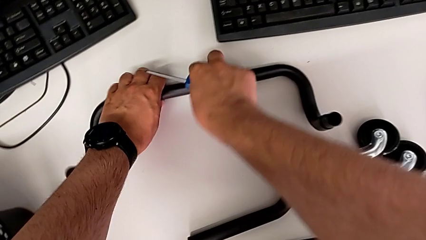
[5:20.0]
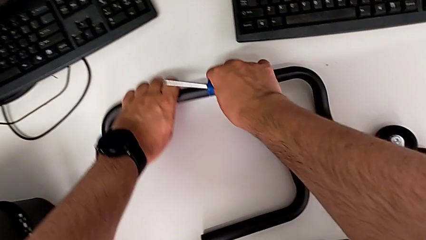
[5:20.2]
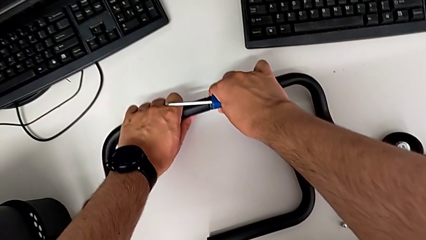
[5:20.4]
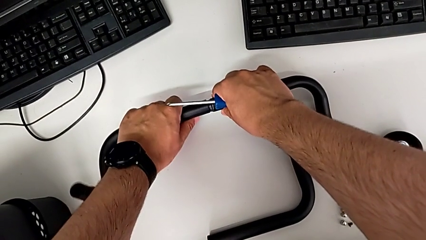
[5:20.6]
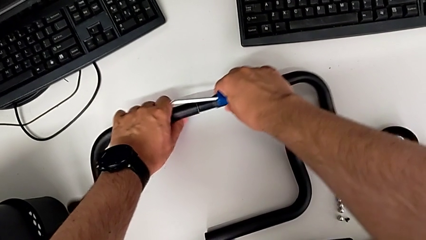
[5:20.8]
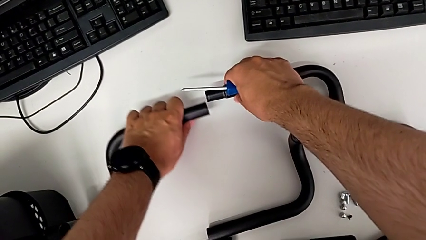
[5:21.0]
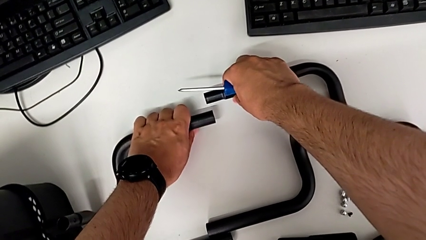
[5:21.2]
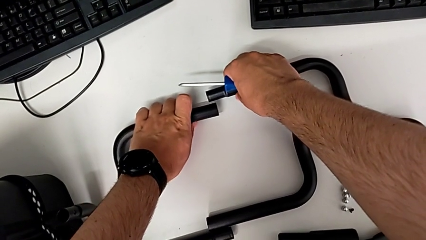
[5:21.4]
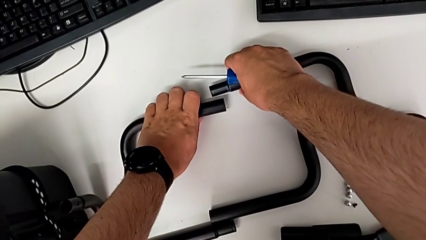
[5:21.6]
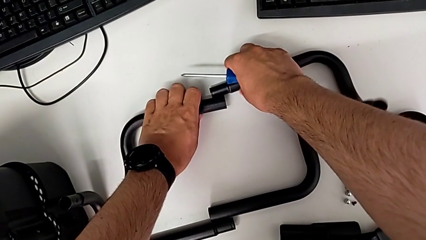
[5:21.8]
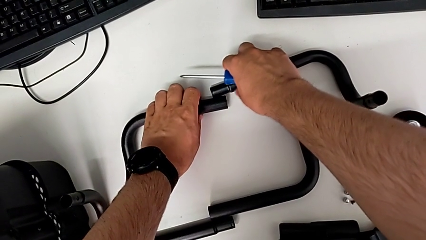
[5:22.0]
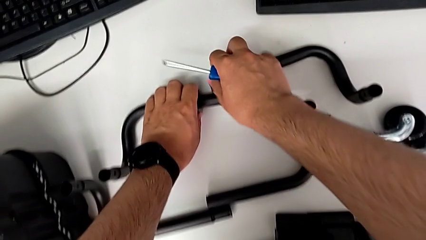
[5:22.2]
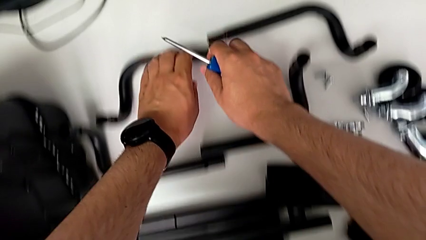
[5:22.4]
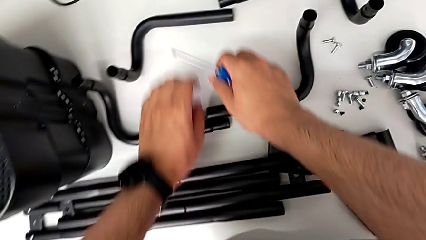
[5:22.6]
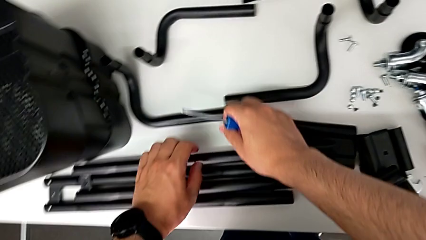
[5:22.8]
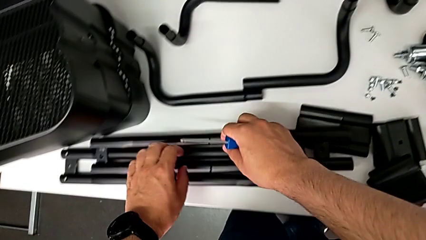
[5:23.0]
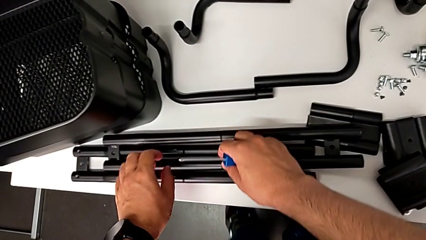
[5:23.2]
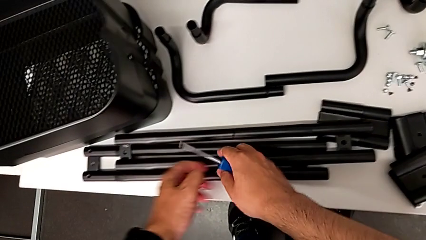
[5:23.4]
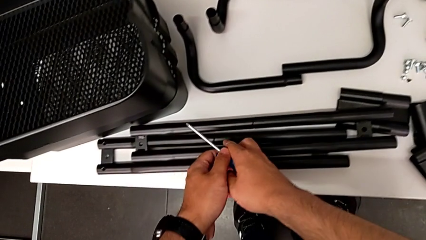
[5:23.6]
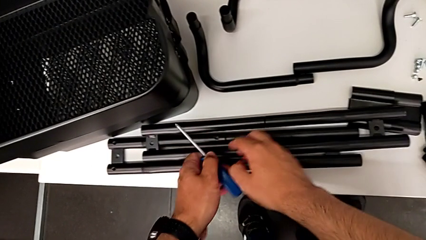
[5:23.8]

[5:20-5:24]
The camera wearer is disassembling the base frame of the cart. They disassemble the second half frame and place it.

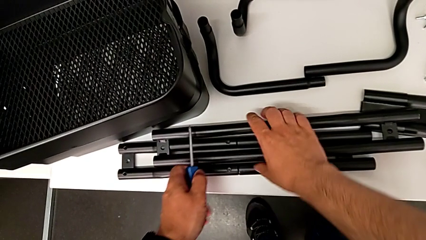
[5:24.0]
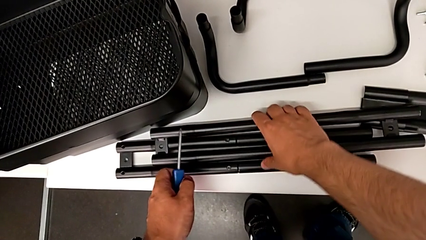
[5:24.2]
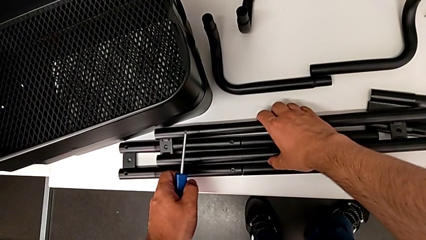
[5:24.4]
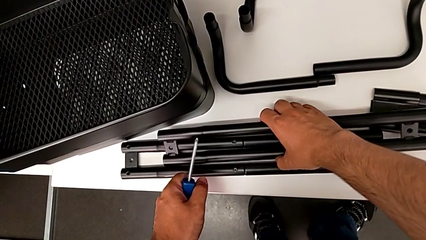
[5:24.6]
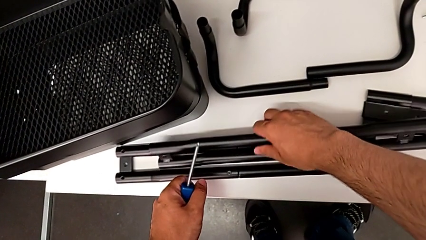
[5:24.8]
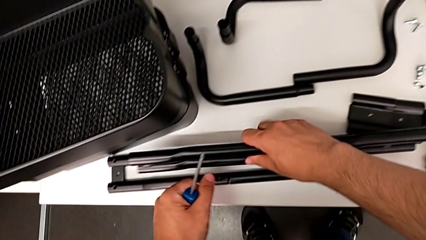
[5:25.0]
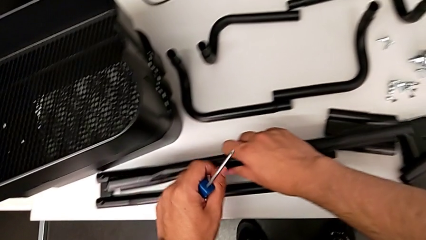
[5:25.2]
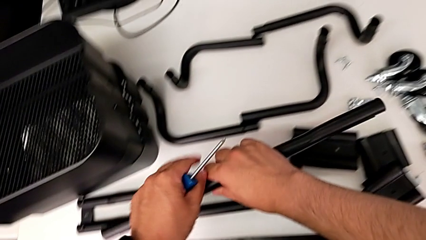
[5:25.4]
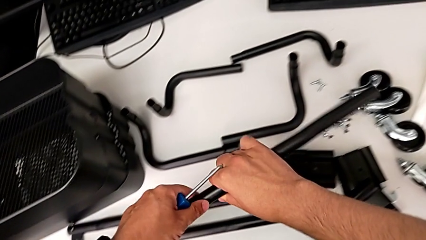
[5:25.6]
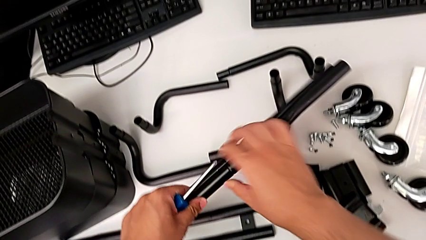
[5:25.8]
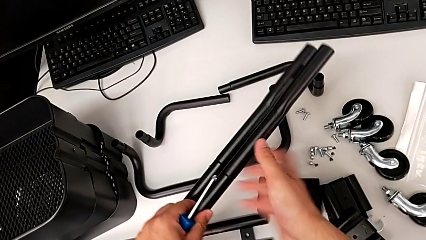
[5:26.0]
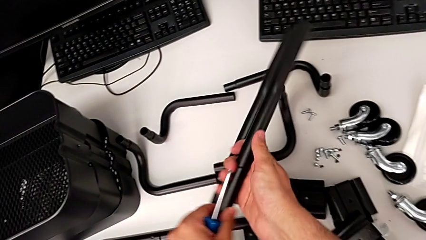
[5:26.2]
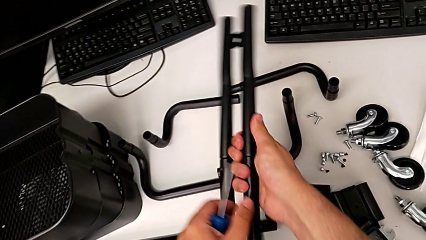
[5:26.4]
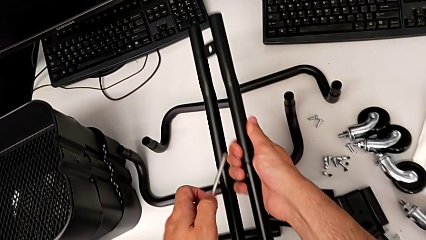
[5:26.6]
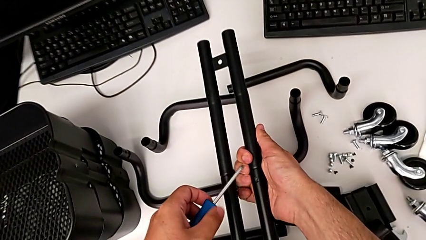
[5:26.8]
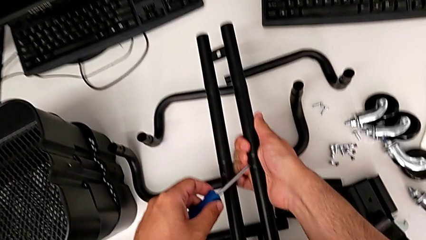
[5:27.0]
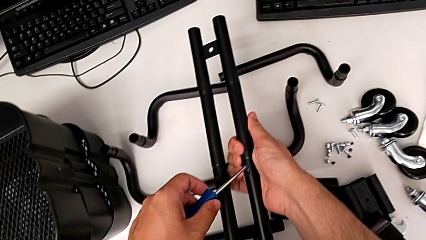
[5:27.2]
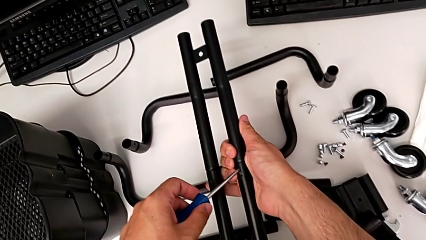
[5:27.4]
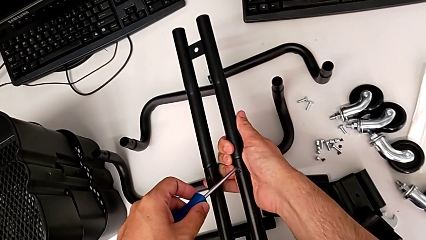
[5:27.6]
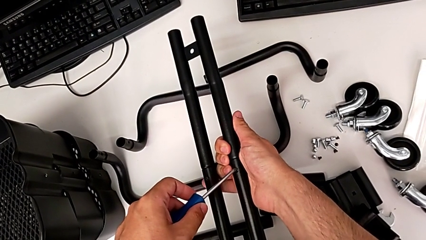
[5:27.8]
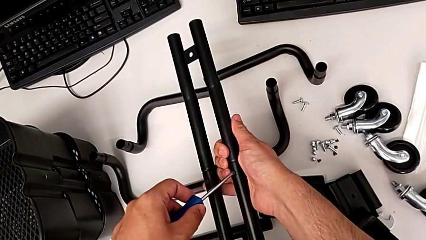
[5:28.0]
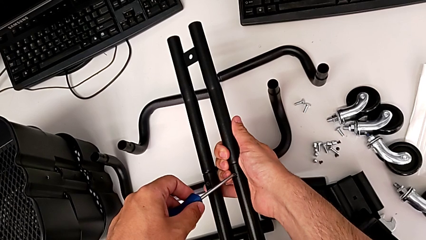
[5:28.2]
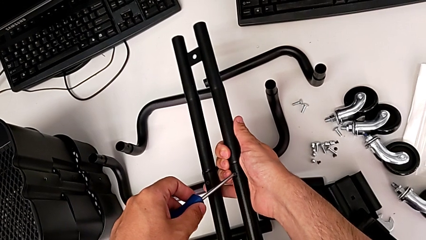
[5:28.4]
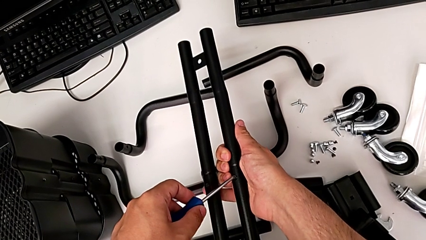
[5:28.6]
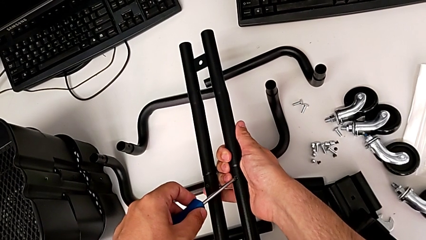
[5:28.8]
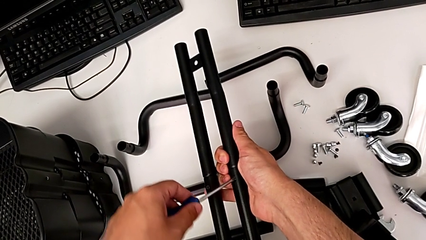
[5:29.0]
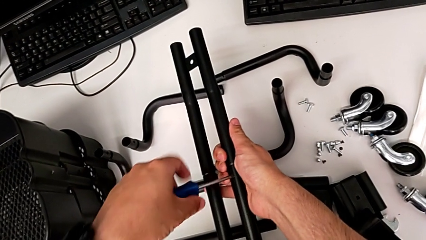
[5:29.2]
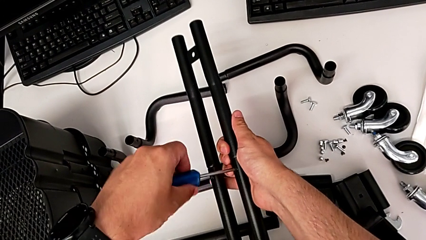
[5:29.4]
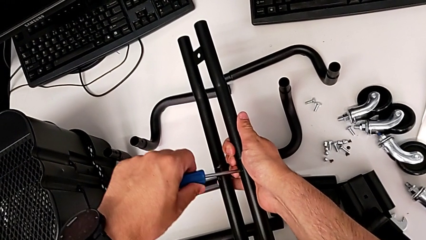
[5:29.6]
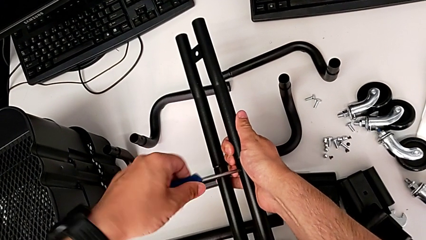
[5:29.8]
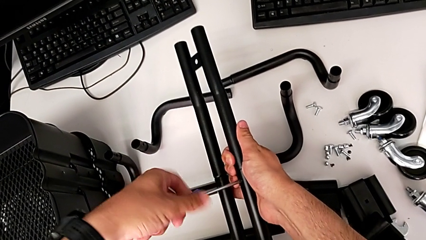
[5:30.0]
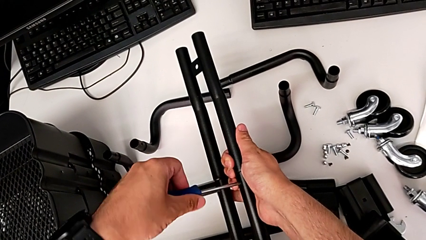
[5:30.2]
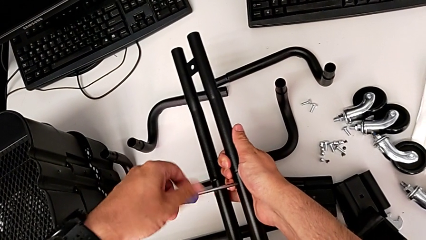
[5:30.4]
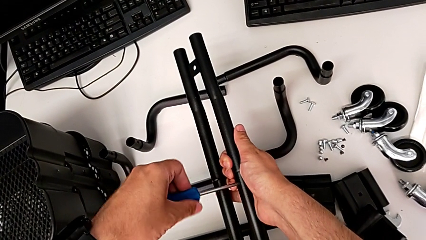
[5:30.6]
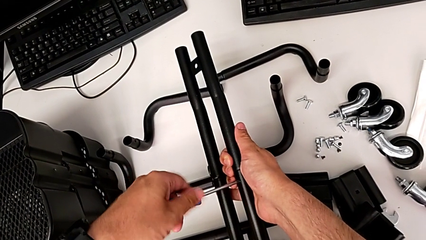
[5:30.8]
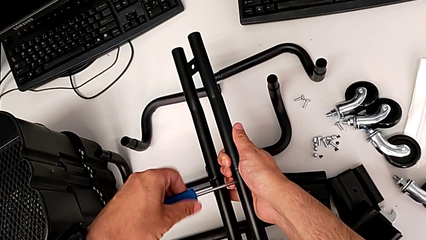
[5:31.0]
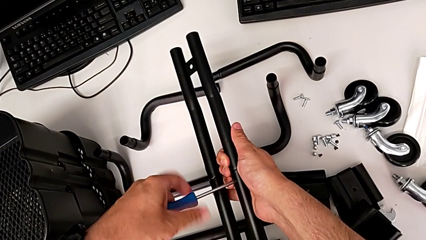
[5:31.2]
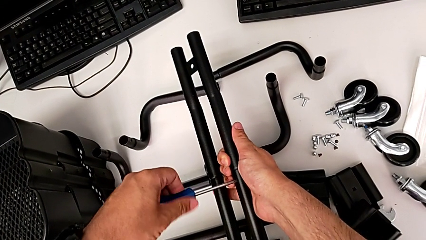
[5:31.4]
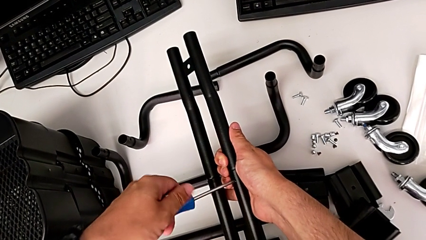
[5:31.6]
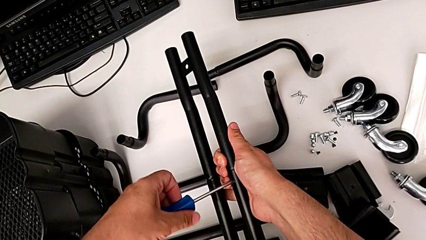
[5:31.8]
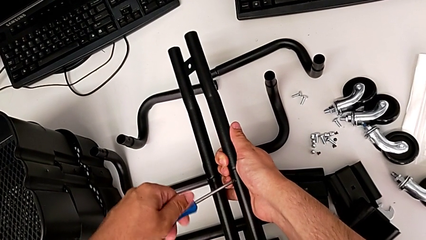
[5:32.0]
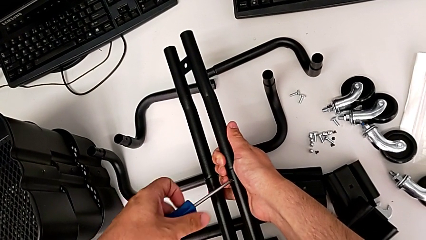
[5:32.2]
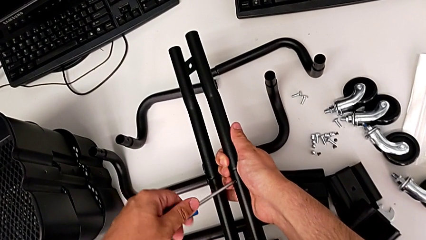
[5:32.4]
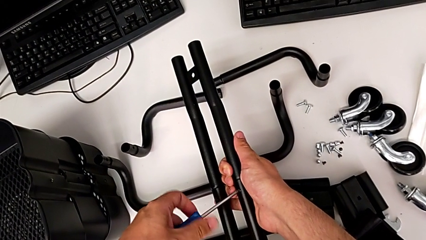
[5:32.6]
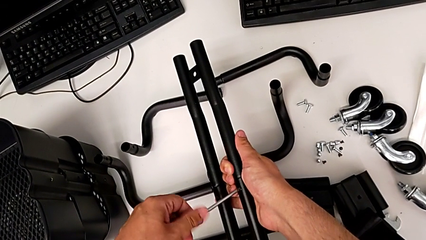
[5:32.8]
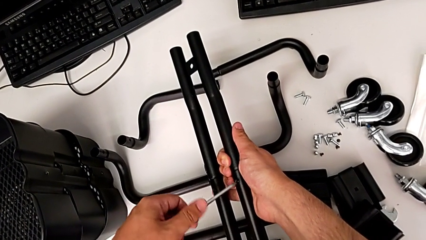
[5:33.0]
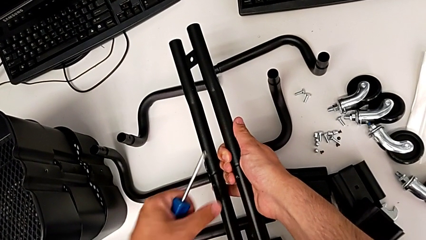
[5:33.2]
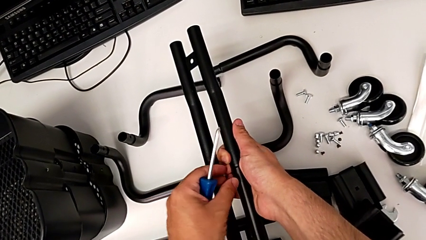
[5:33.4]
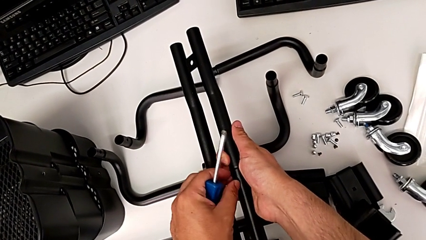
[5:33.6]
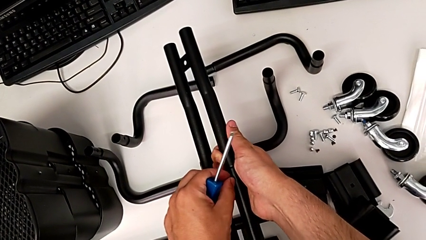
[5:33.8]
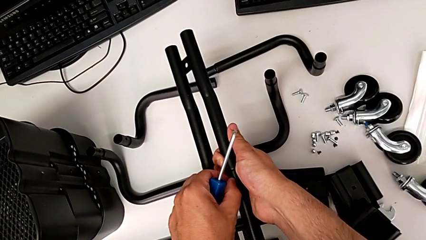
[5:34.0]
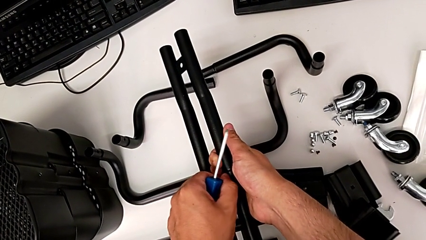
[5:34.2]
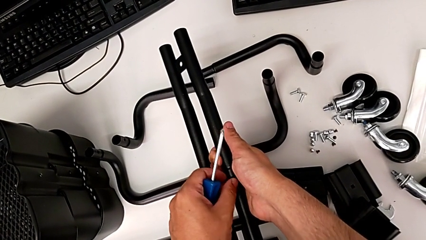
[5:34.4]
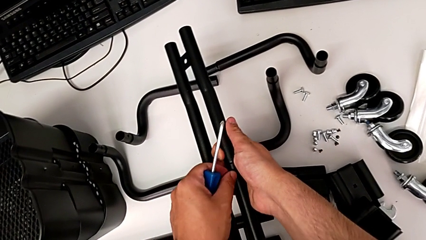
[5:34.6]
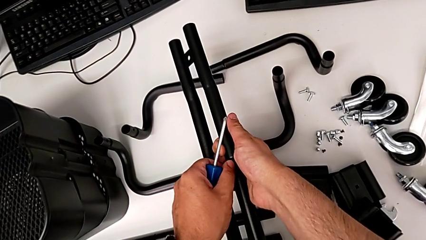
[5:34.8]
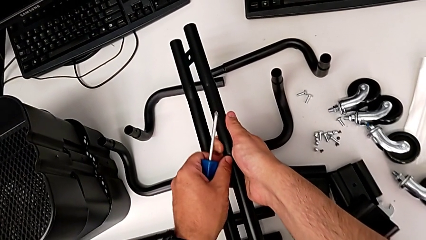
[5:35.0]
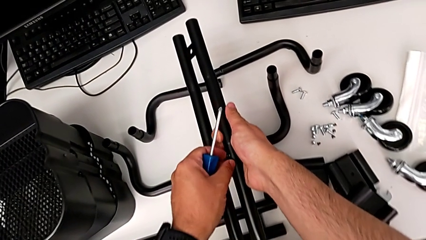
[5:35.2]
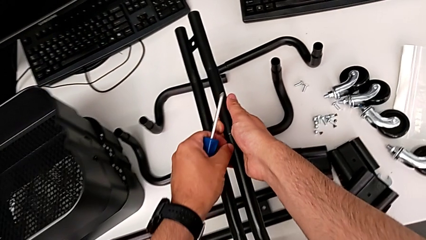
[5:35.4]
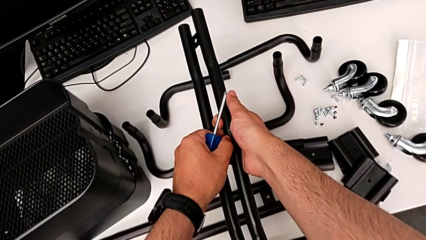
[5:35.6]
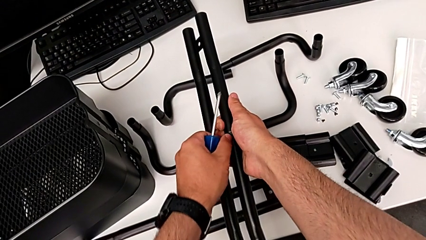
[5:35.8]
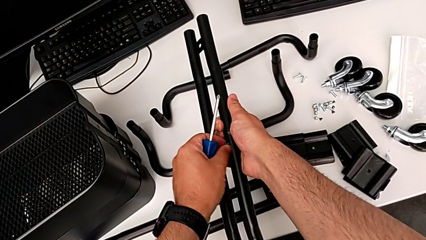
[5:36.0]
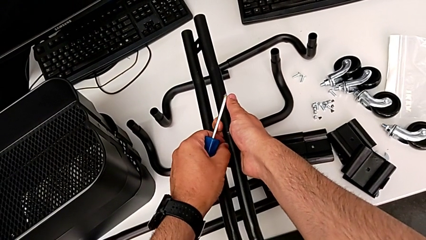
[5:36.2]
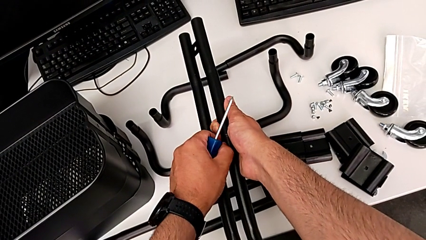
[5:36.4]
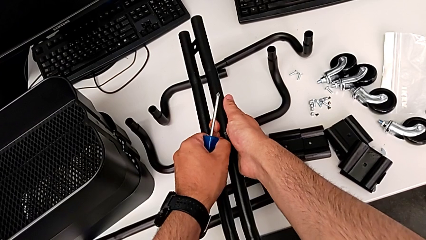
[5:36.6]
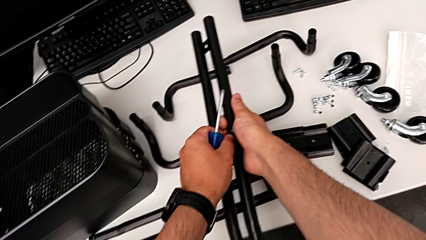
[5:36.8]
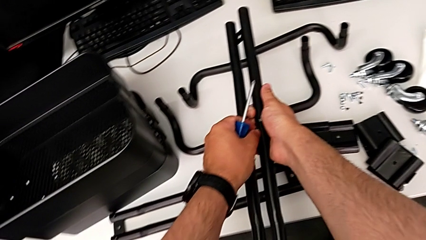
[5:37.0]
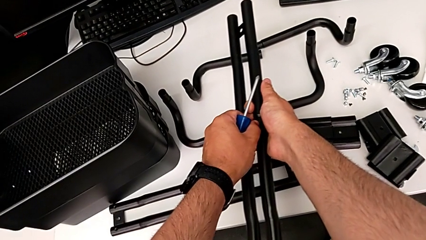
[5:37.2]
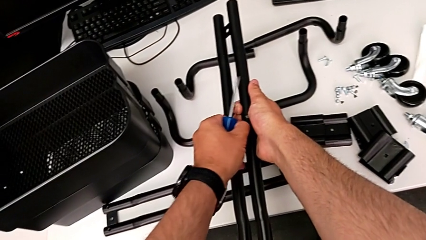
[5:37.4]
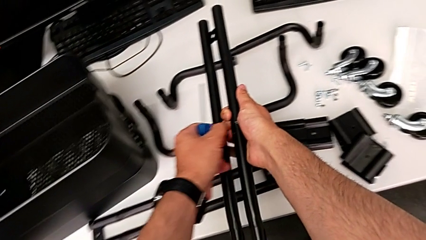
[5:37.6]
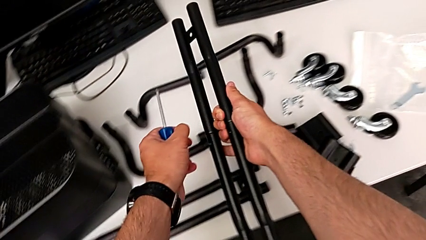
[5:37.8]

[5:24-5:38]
The camera wearer is disassembling the first sidebar. They lift the first leg, flip it, place the first screwdriver and unscrew the first screw twice.
